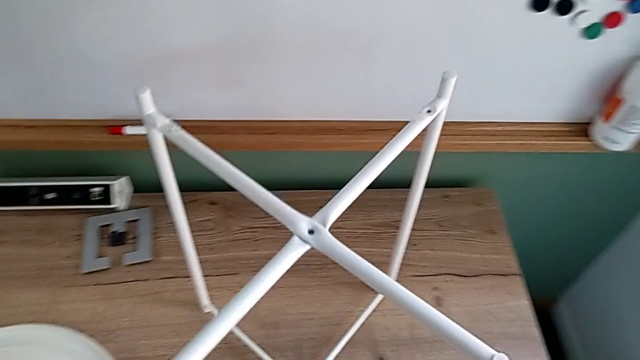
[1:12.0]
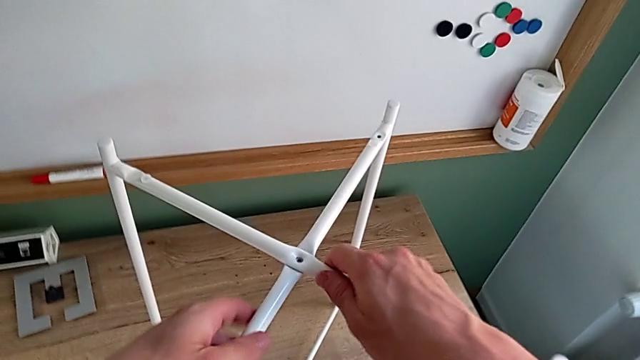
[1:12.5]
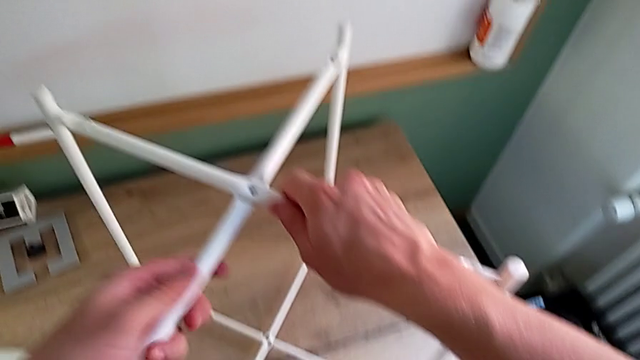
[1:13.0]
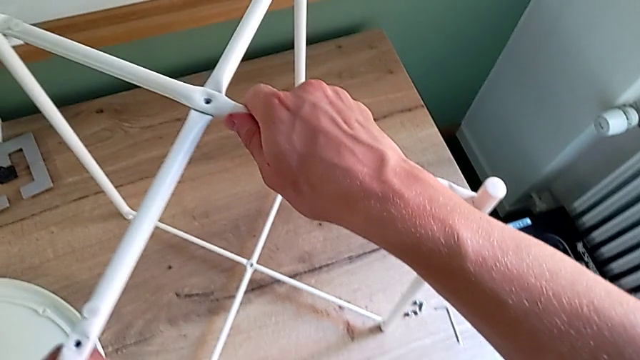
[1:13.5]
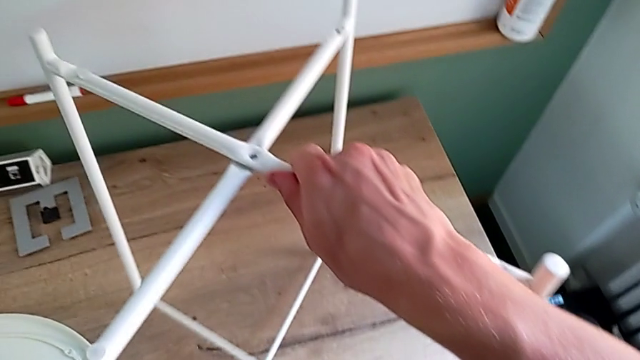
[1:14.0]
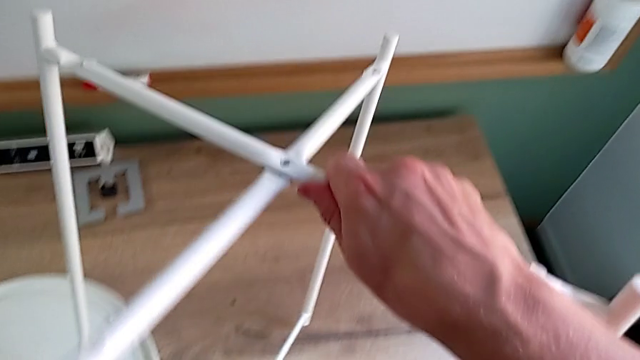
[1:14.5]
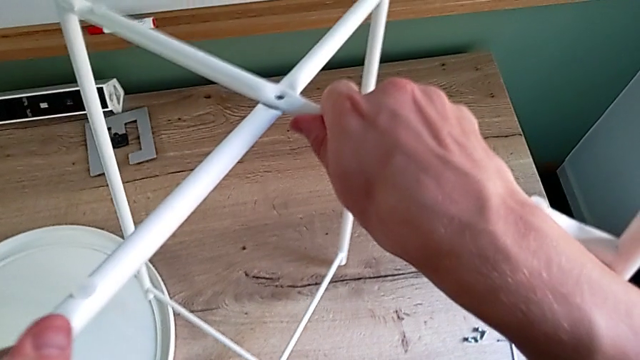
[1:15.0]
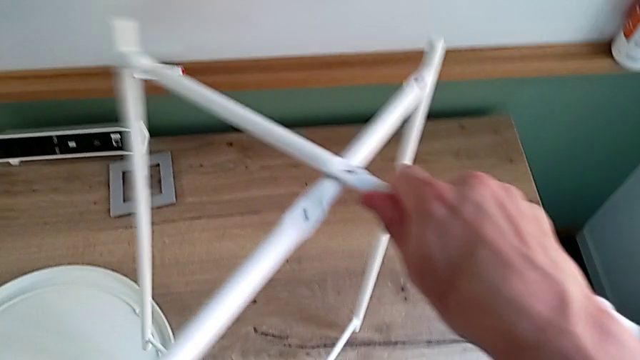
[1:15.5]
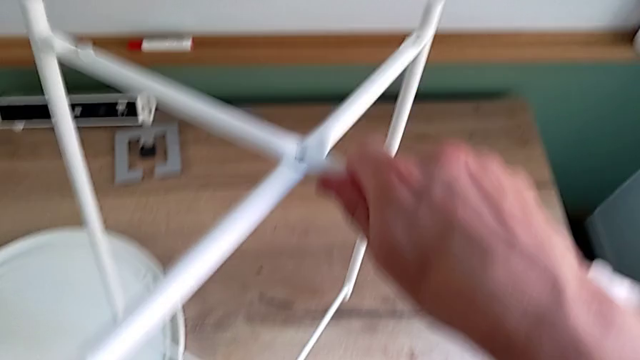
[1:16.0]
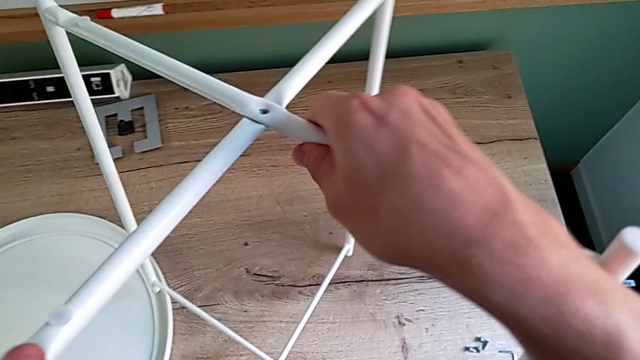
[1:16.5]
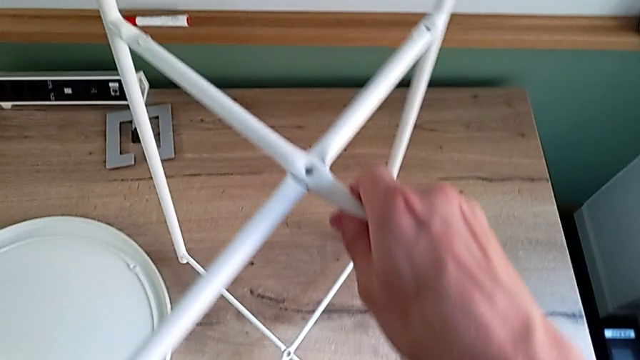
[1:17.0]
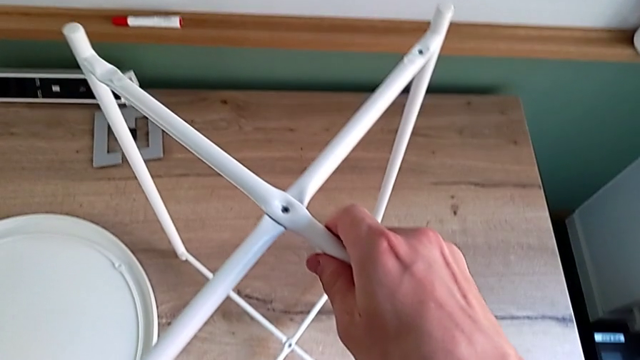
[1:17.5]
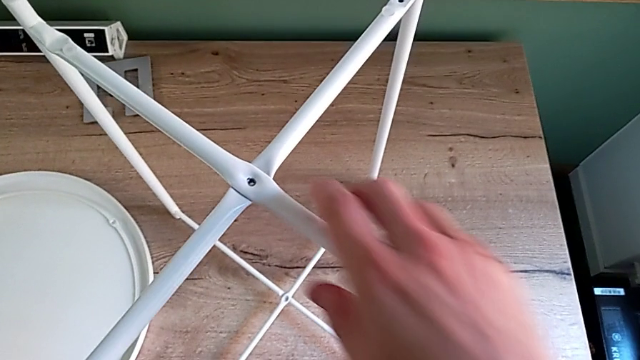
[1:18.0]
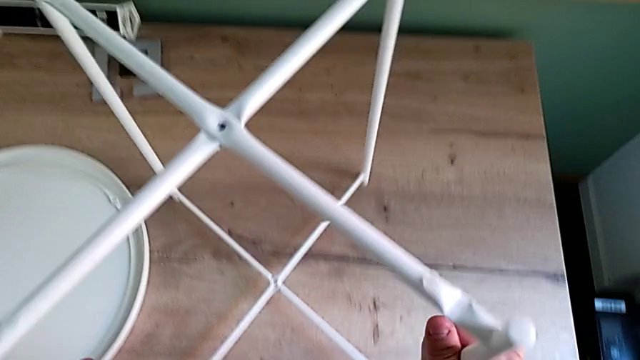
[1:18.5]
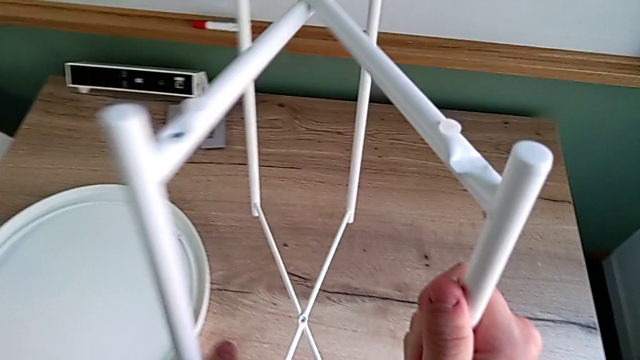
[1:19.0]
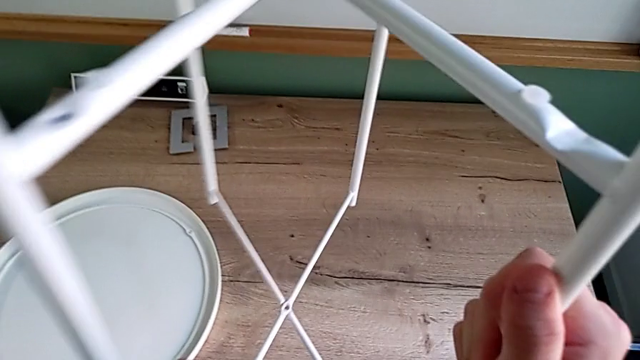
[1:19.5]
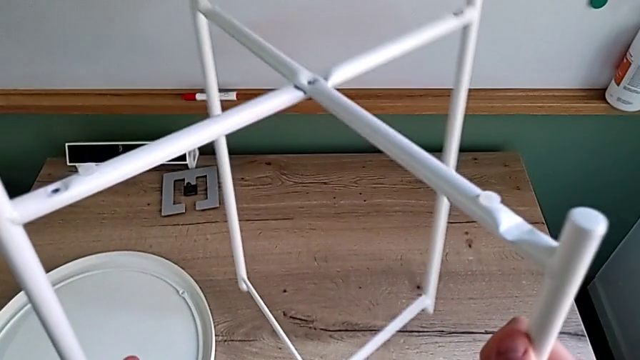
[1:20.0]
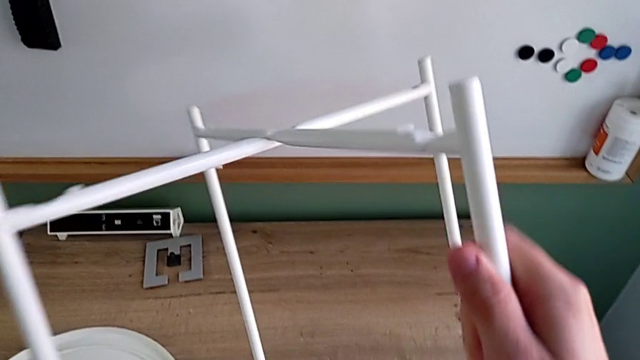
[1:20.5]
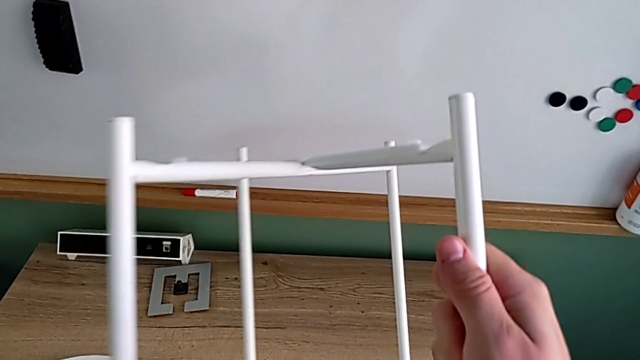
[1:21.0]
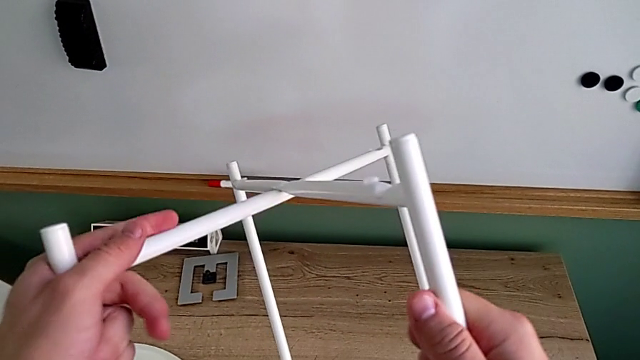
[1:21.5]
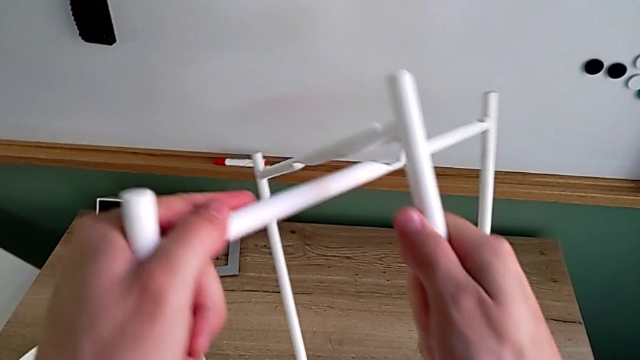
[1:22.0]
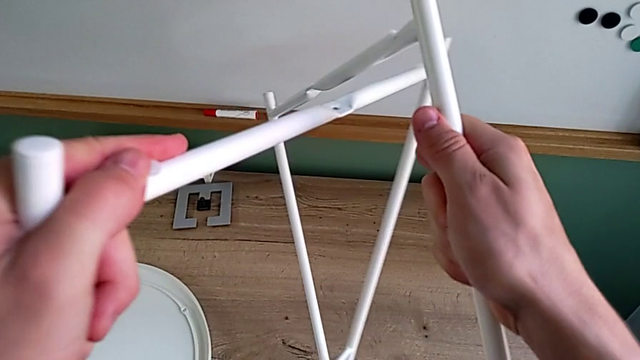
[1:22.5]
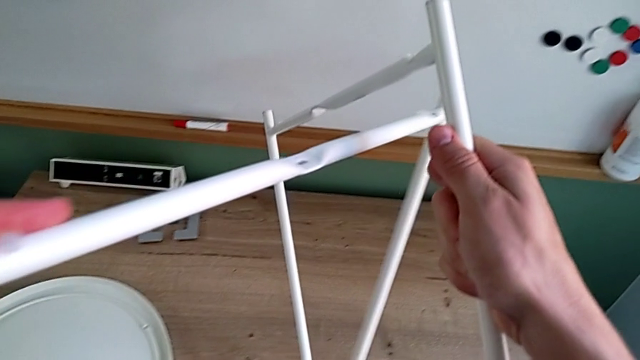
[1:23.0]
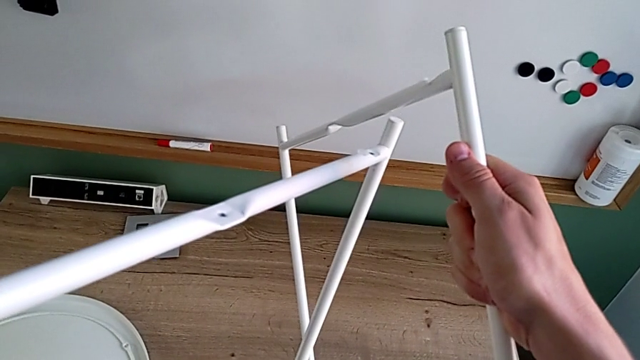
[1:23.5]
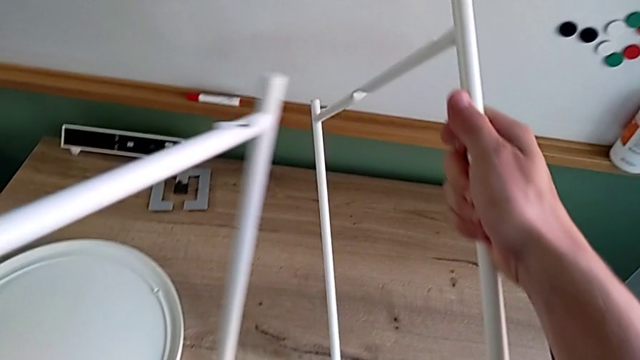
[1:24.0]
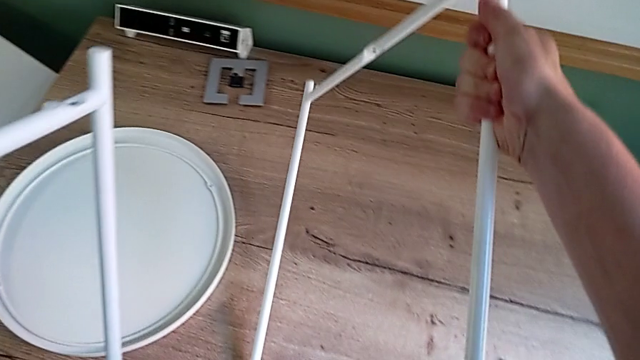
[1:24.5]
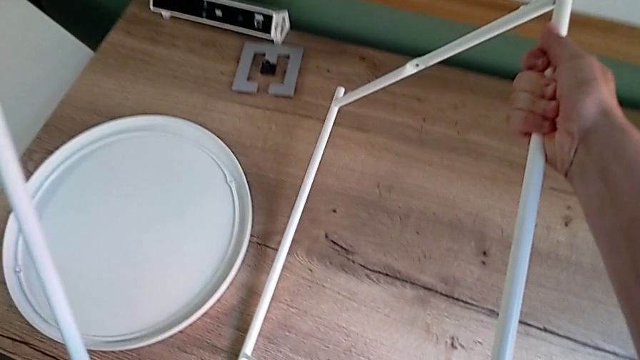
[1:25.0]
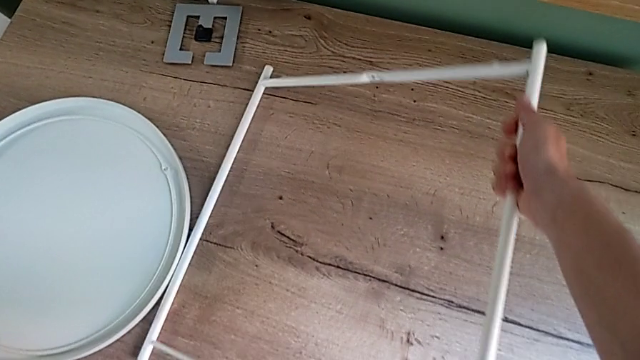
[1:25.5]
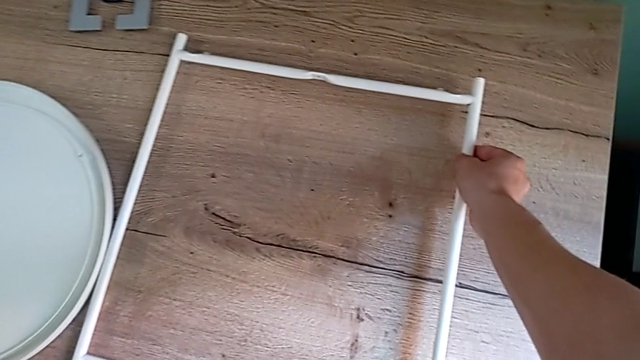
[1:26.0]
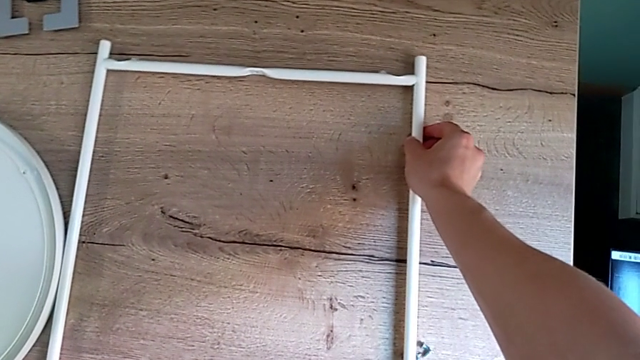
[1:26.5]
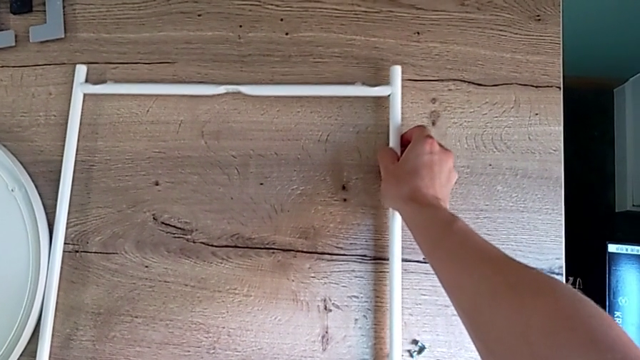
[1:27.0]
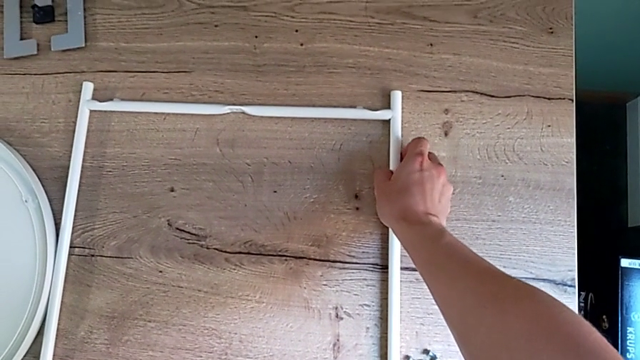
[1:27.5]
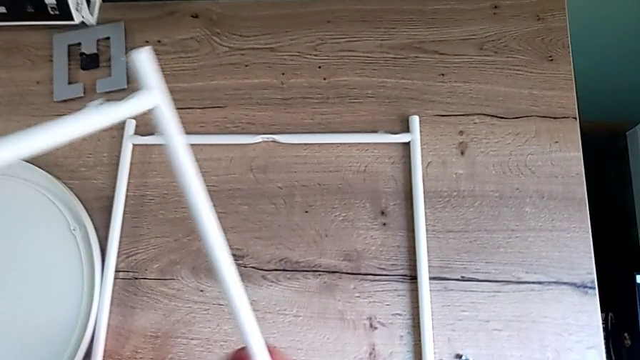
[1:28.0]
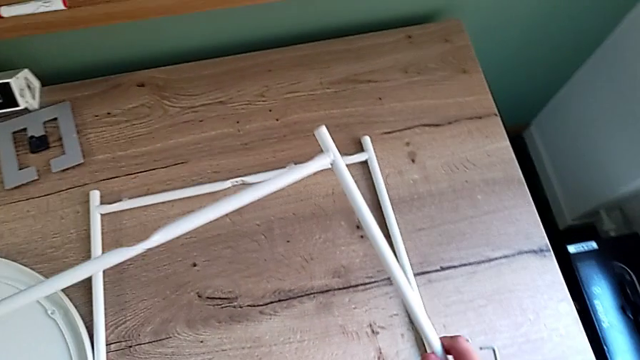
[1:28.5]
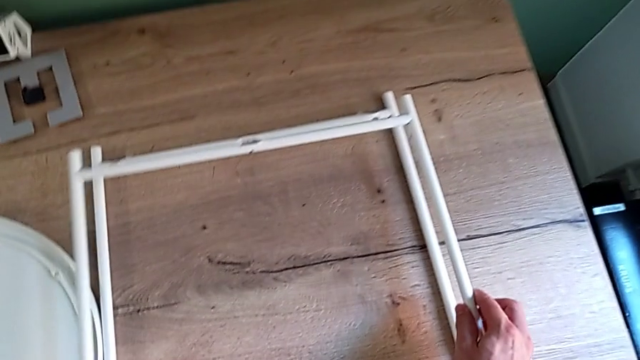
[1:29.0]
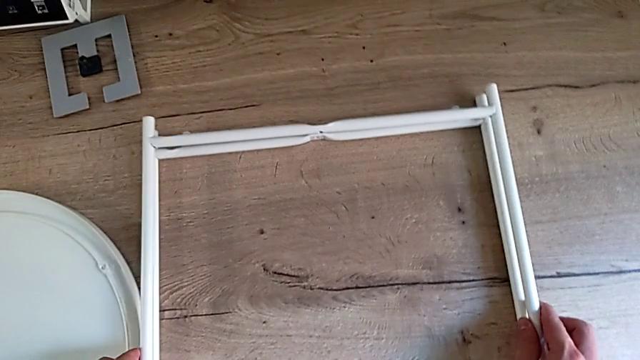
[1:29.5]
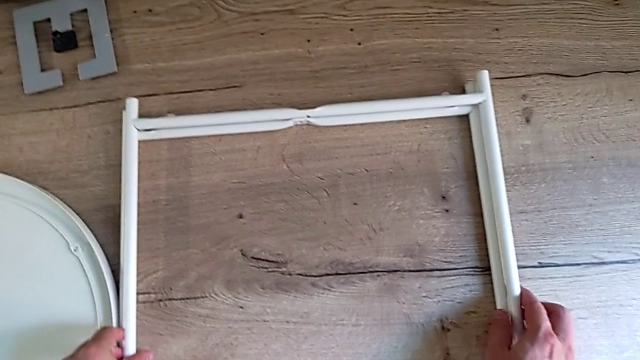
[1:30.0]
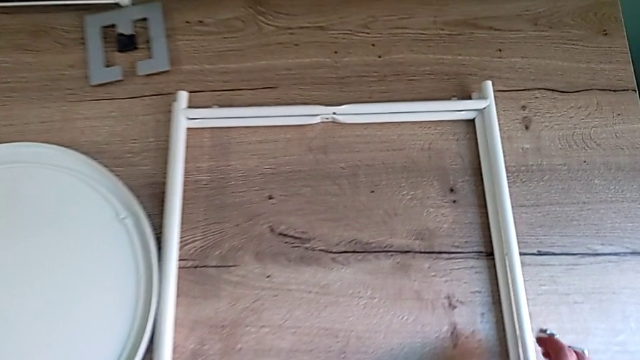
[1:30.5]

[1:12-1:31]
The camera wearer disassembles the legs. They grab the tray table, lift it, slide the leg, place the tray table, lift it, slide the leg and place the leg twice.
